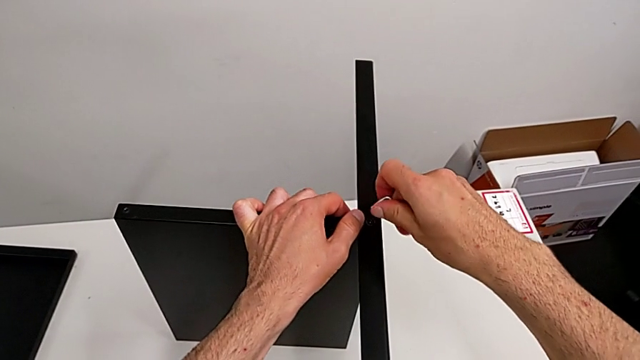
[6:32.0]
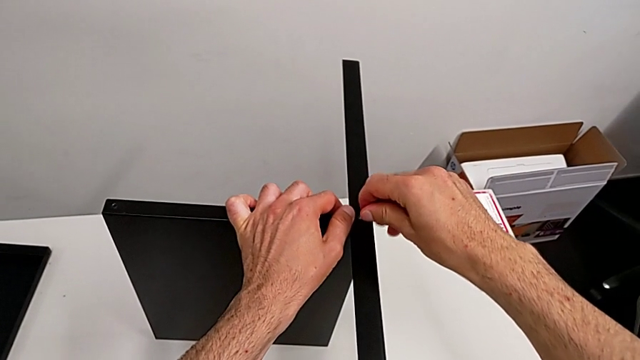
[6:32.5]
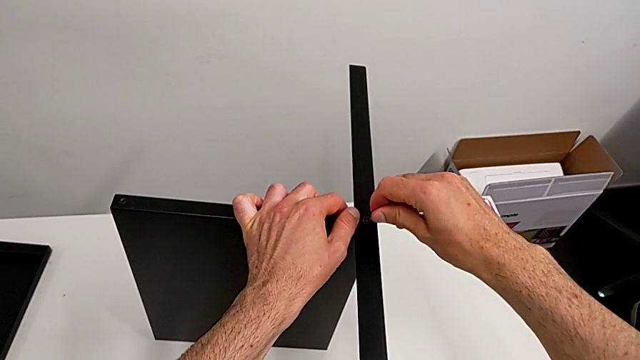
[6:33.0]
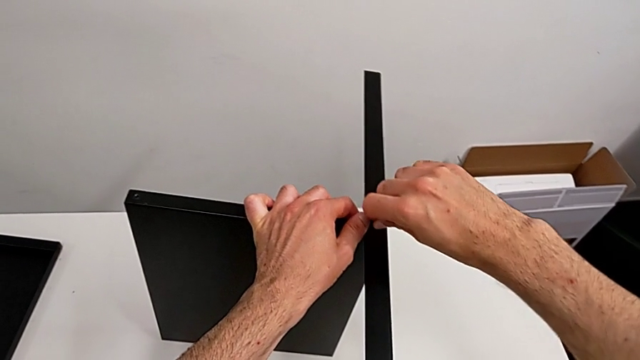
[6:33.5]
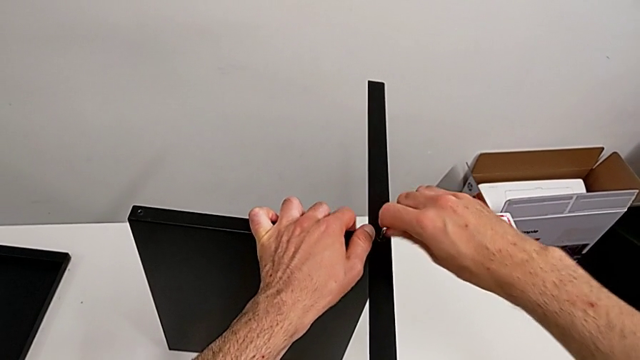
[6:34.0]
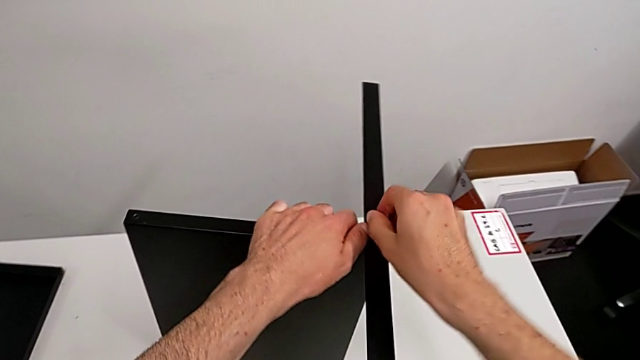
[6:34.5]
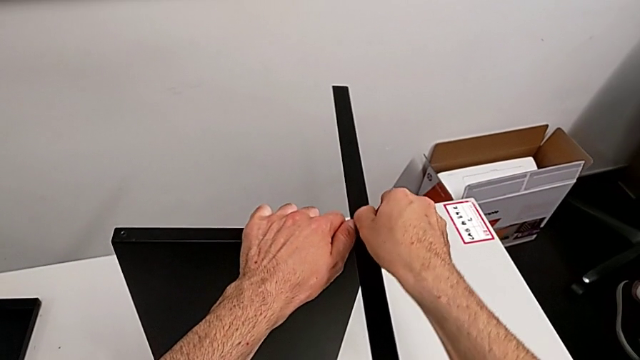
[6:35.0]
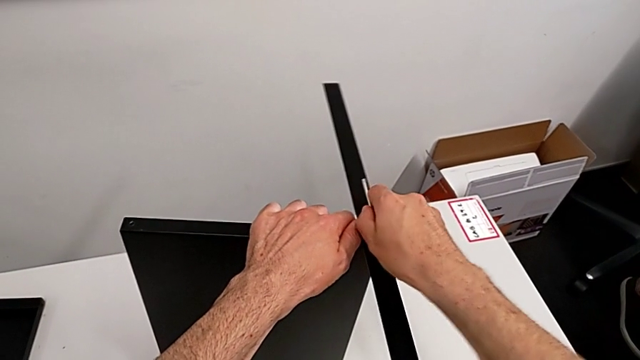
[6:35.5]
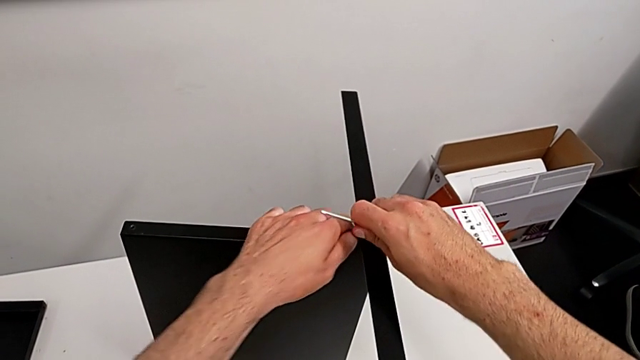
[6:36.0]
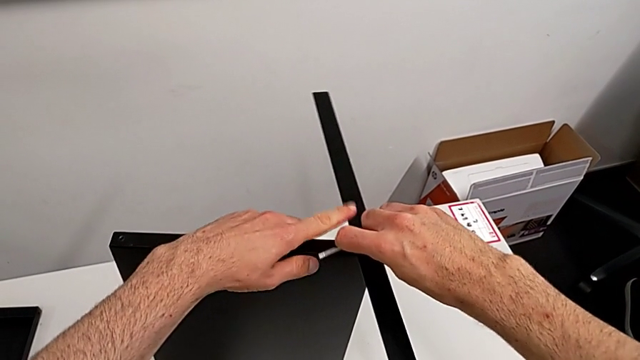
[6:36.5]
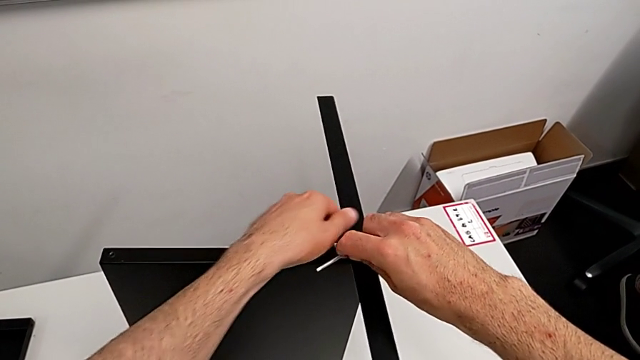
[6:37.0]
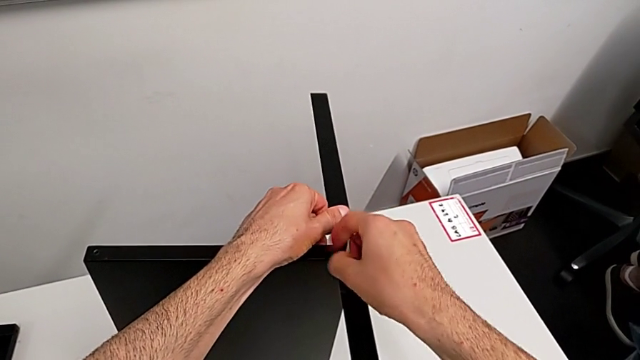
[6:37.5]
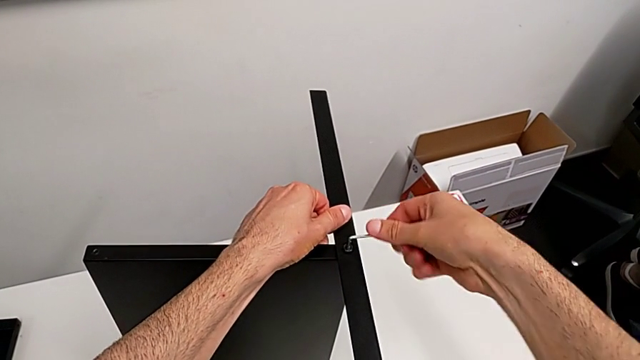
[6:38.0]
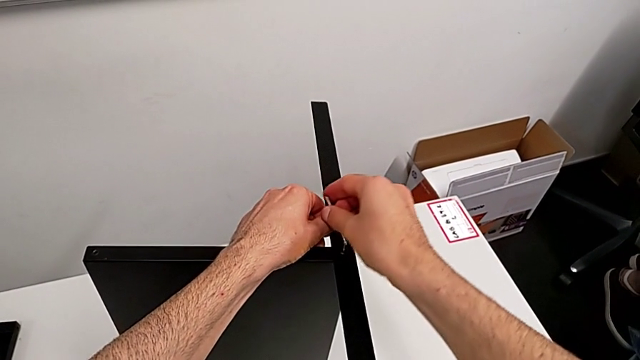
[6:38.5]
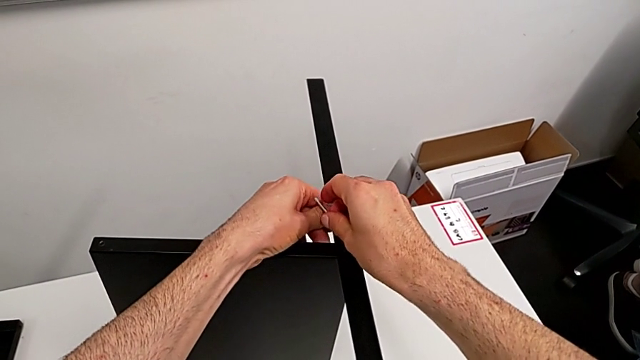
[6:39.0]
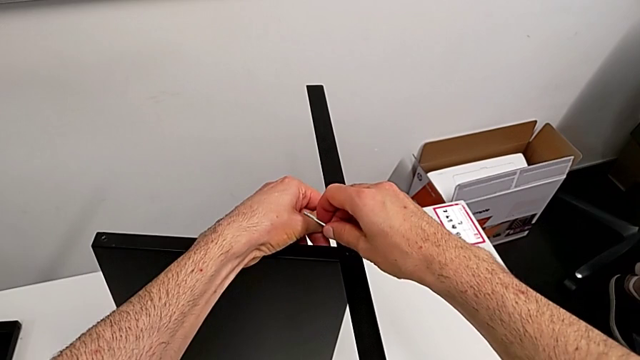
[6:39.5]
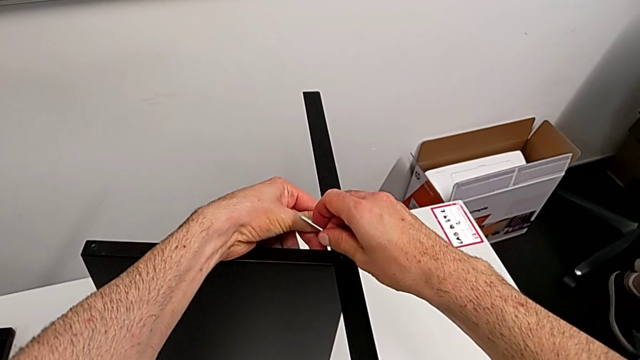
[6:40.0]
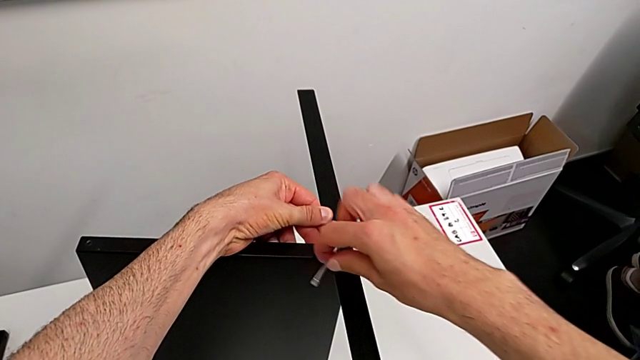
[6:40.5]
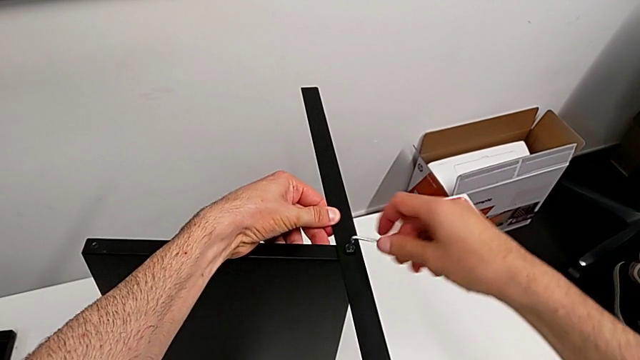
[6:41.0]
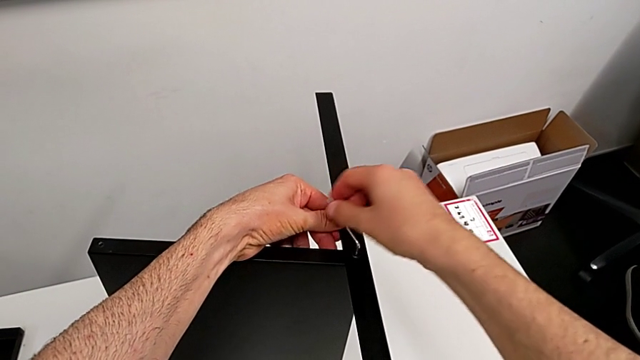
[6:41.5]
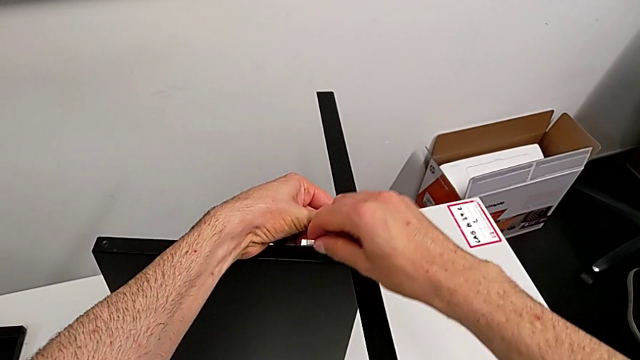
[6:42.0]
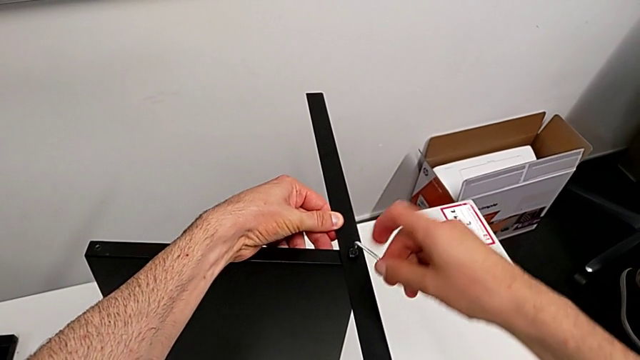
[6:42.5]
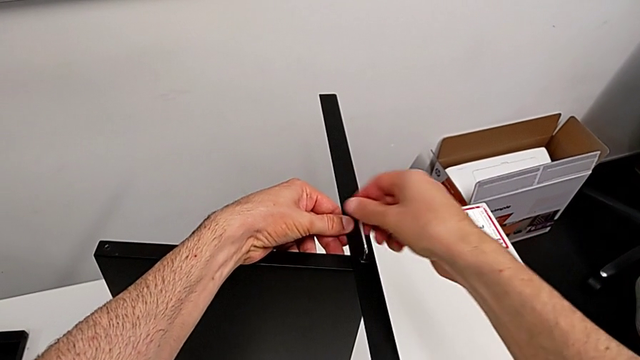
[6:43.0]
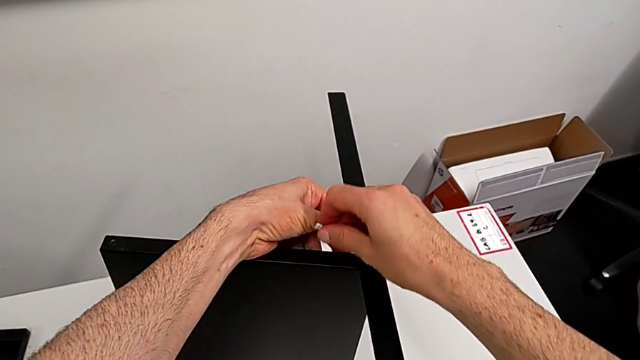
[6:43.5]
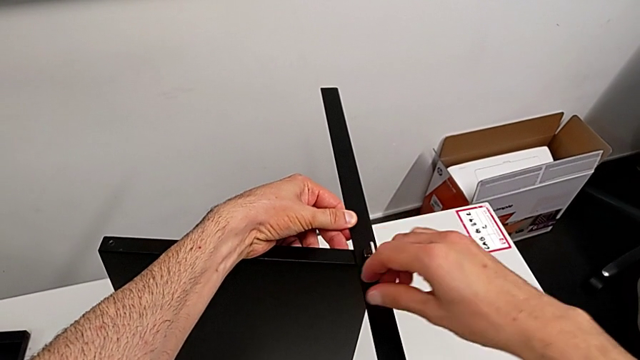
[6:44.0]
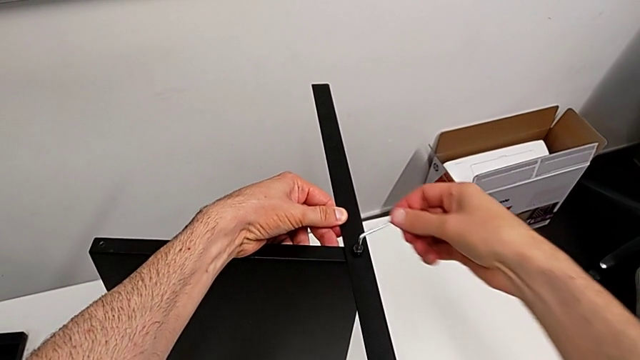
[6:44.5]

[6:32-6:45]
The camera wearer is disassembling the fourth leg of the table. They insert the Allen wrench and unscrew the hex socket head.

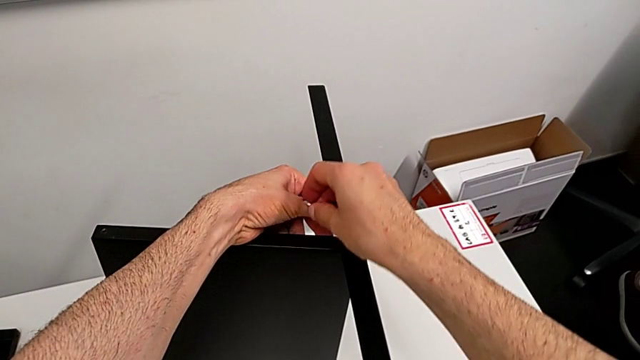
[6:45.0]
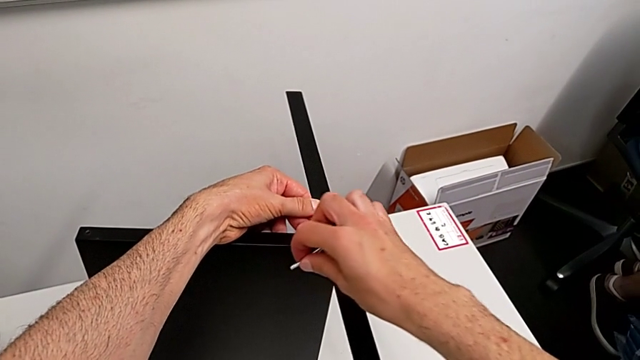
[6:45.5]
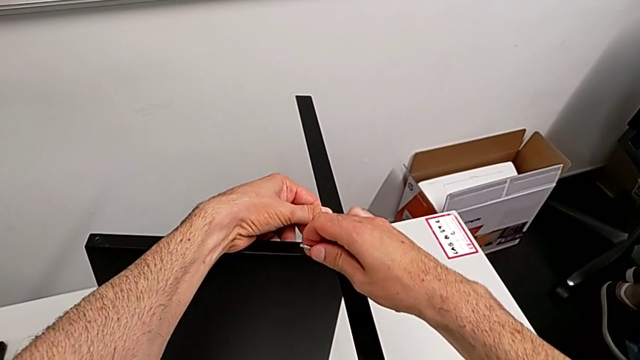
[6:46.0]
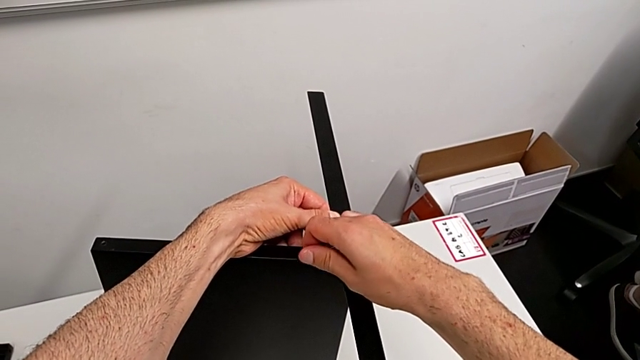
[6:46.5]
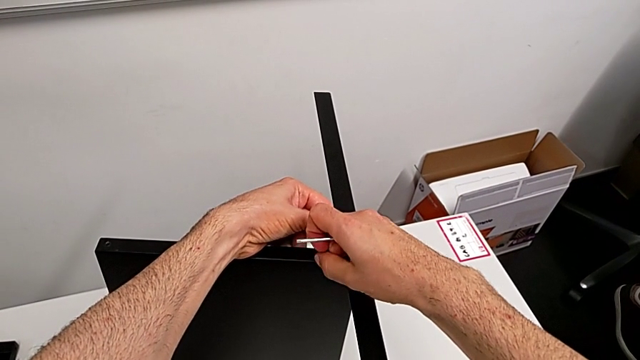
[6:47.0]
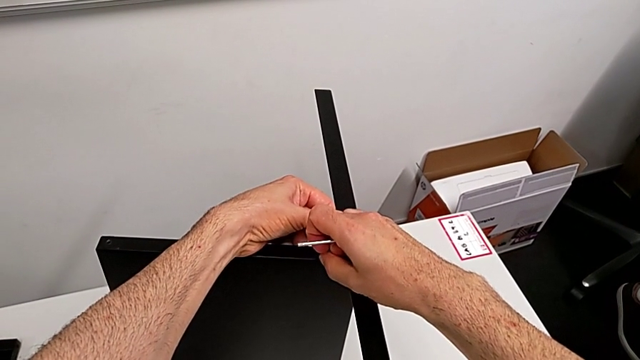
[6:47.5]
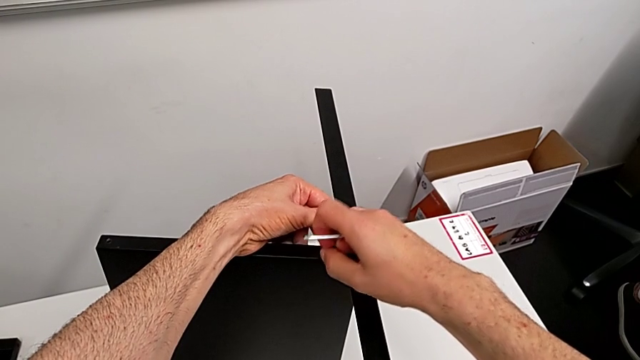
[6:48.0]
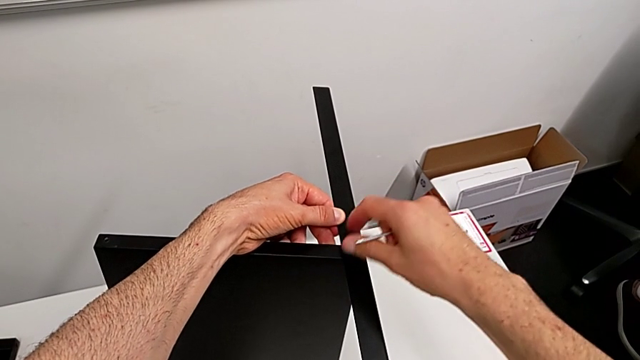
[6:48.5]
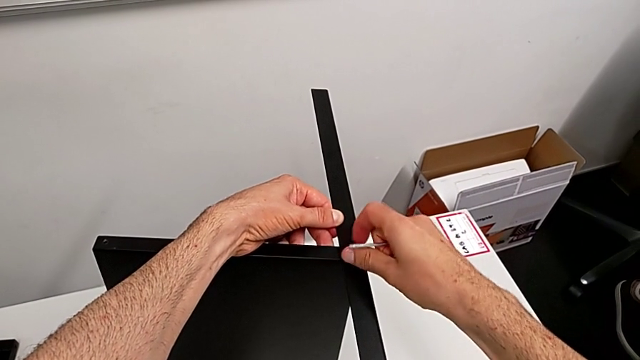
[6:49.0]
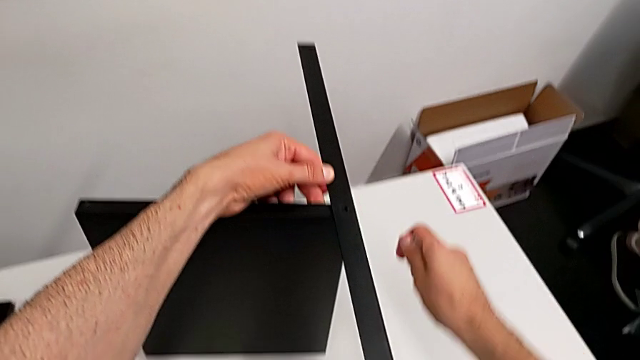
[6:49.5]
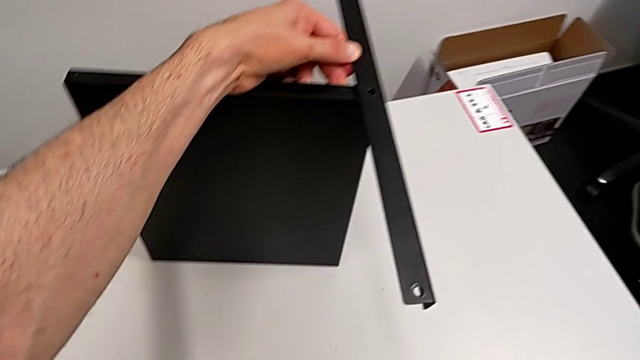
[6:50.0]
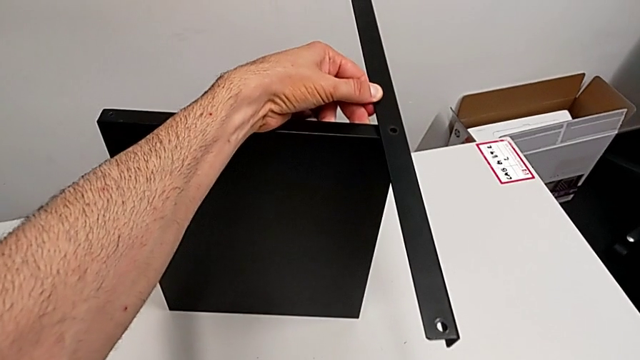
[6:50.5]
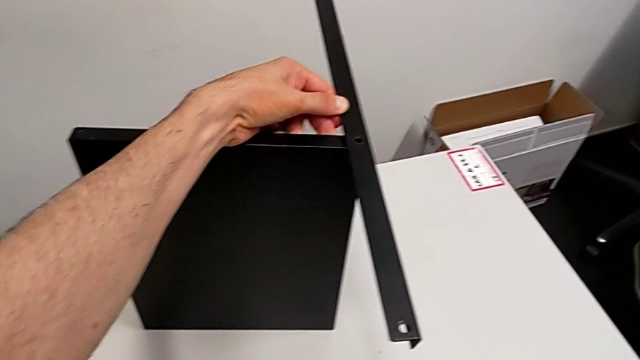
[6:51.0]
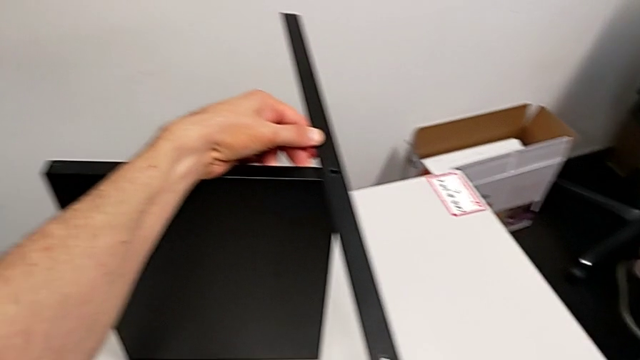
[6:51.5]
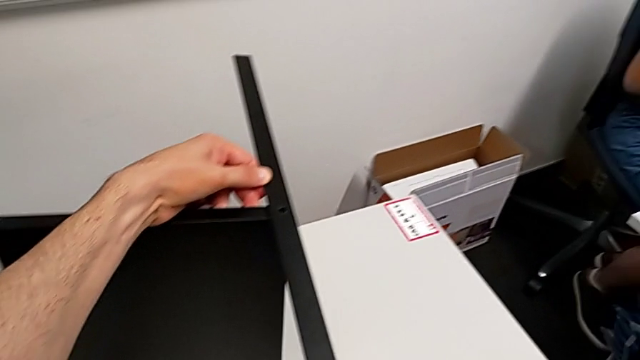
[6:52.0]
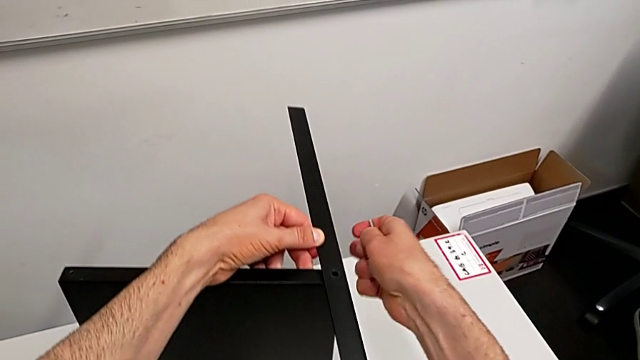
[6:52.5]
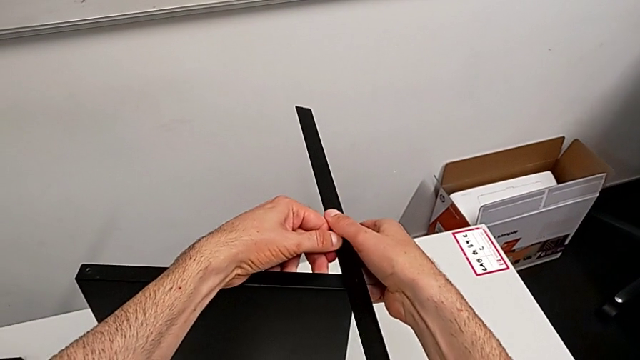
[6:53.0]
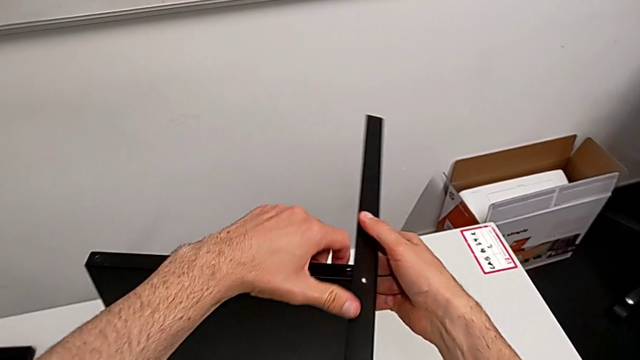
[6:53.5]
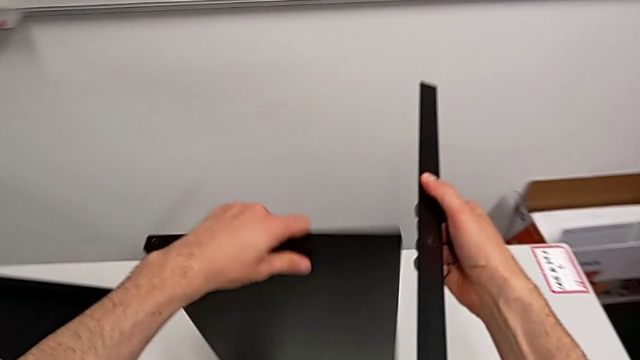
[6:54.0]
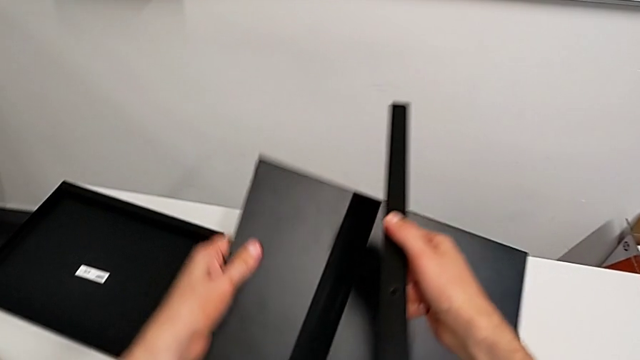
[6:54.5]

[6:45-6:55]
The camera wearer is disassembling the fourth leg of the table. They withdraw the hex socket head, wrongly drop it, accidentally dropping the eighth hex socket head, place it, disassemble the leg with the right hand and disassemble the tray with the left hand.
